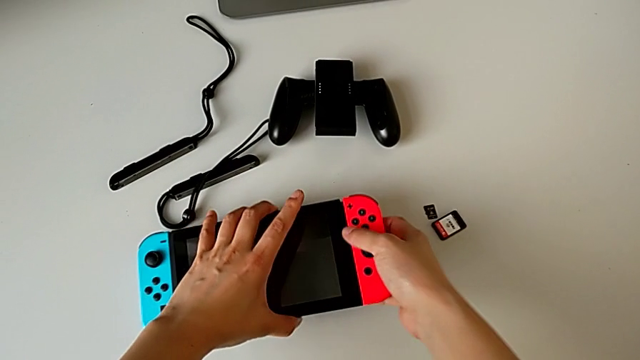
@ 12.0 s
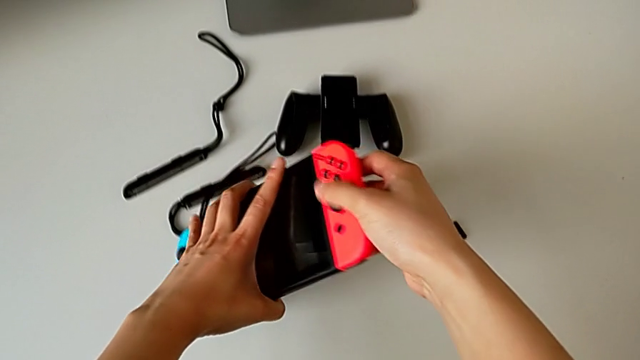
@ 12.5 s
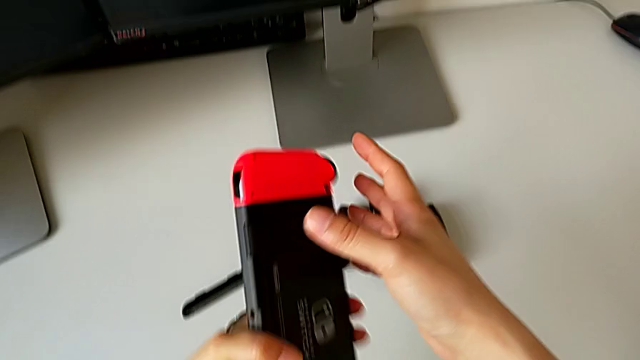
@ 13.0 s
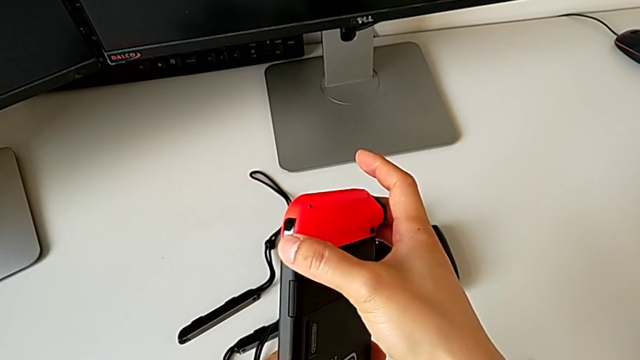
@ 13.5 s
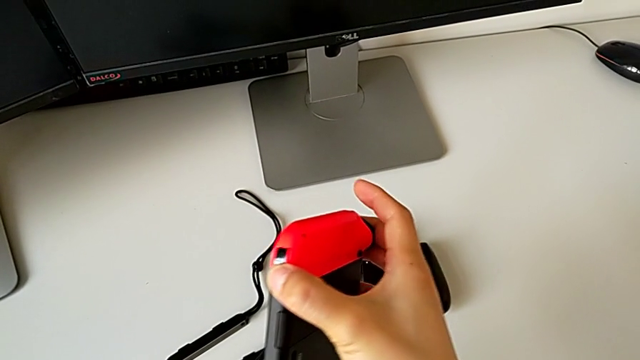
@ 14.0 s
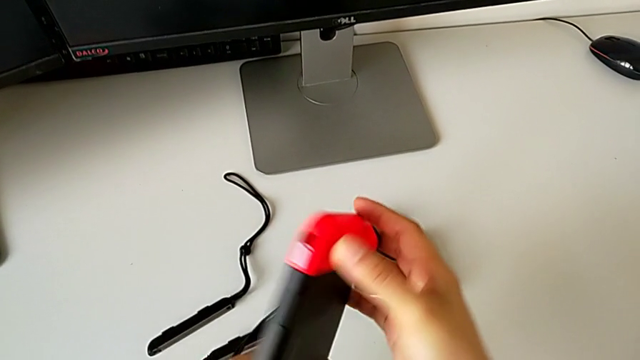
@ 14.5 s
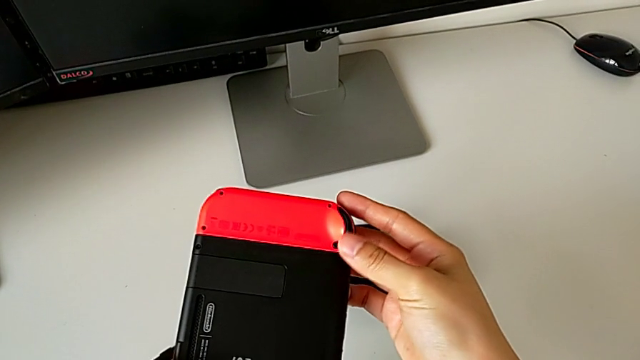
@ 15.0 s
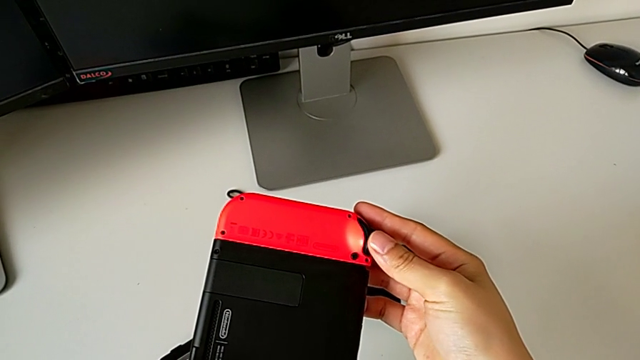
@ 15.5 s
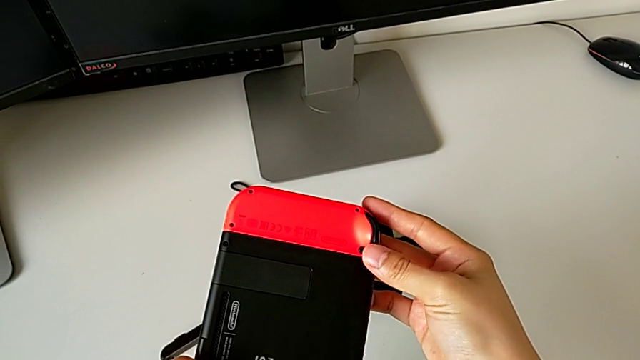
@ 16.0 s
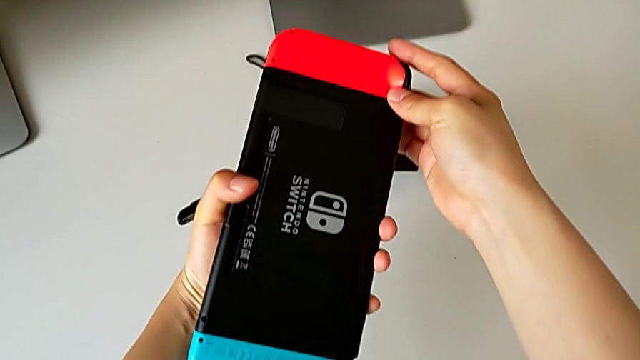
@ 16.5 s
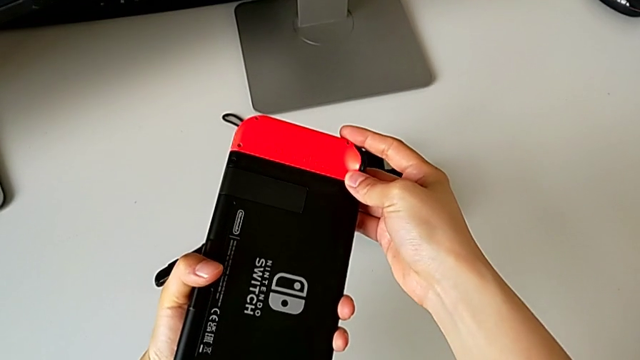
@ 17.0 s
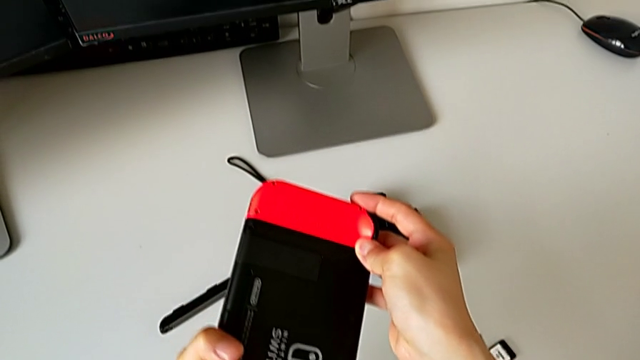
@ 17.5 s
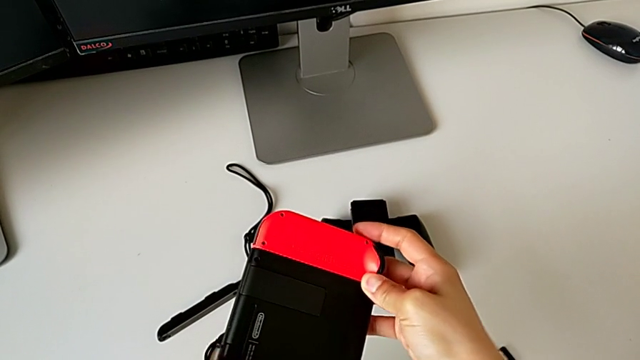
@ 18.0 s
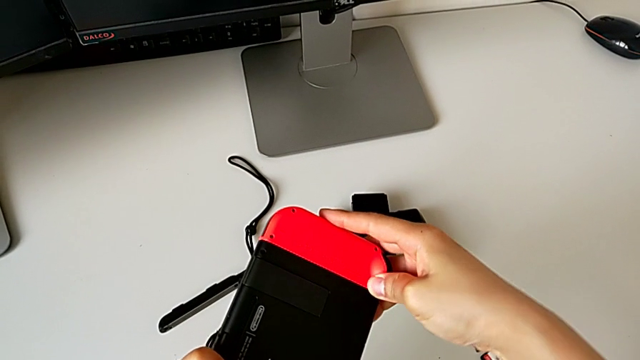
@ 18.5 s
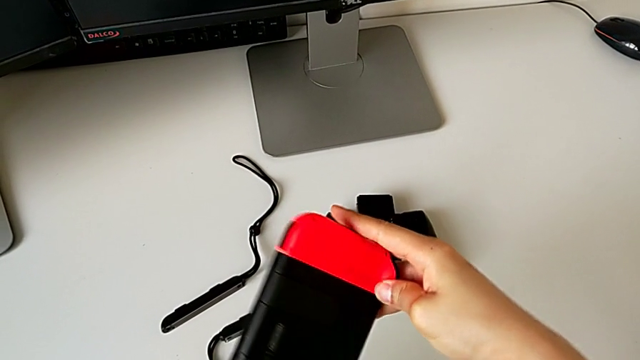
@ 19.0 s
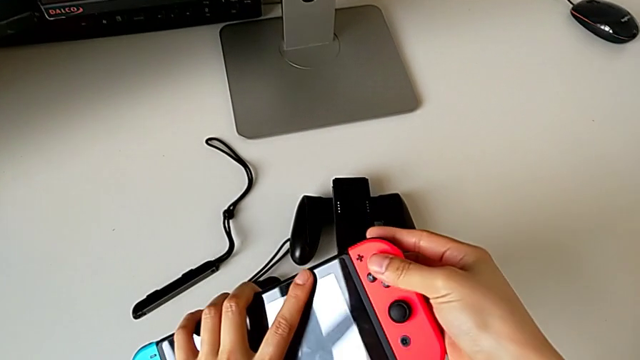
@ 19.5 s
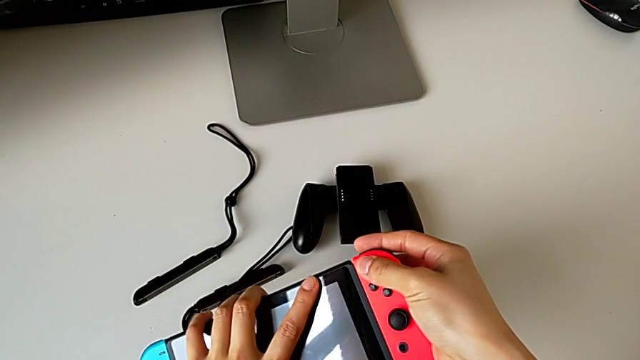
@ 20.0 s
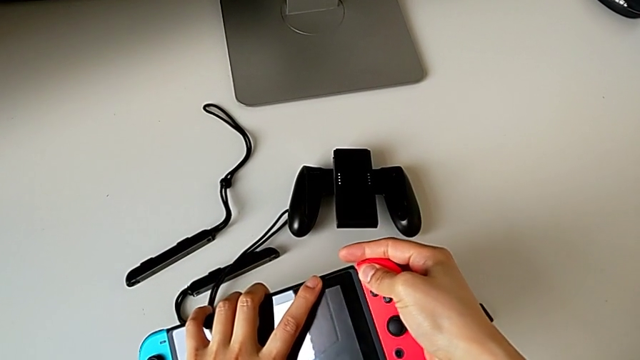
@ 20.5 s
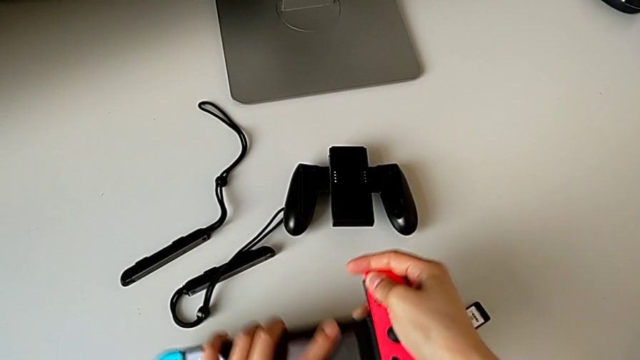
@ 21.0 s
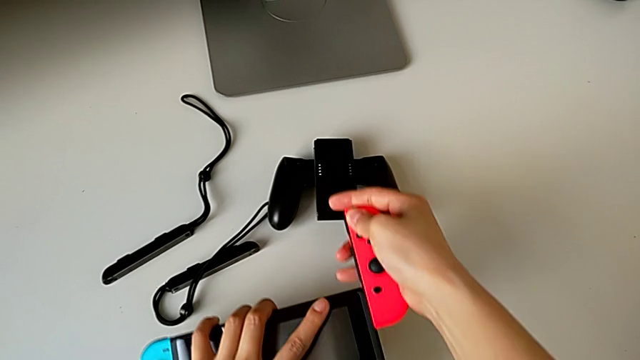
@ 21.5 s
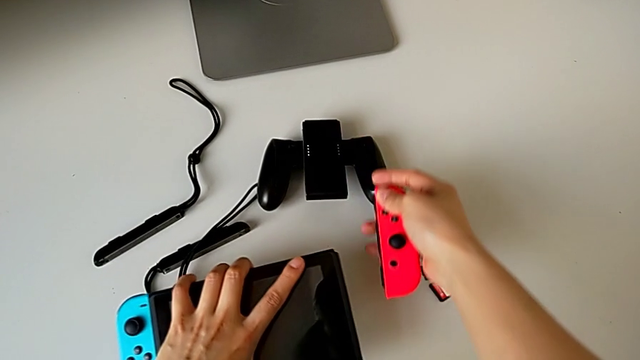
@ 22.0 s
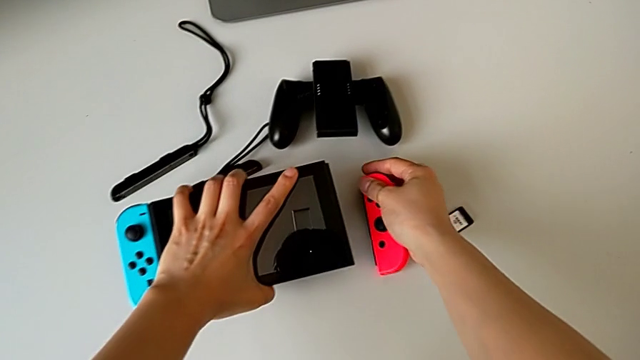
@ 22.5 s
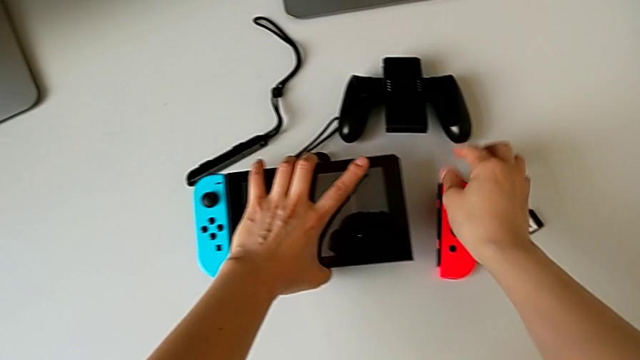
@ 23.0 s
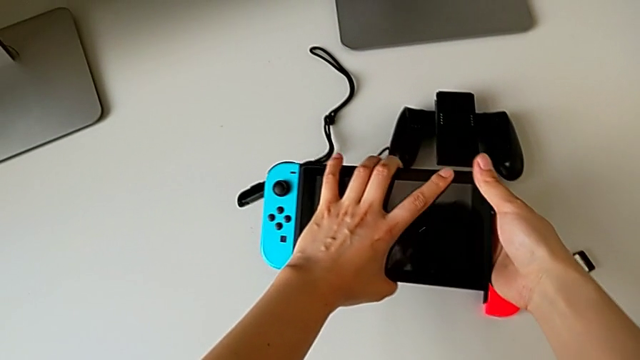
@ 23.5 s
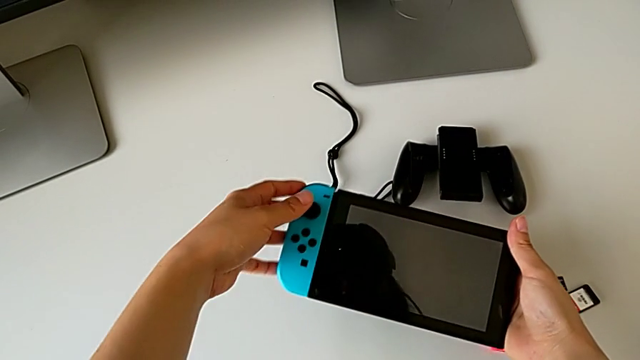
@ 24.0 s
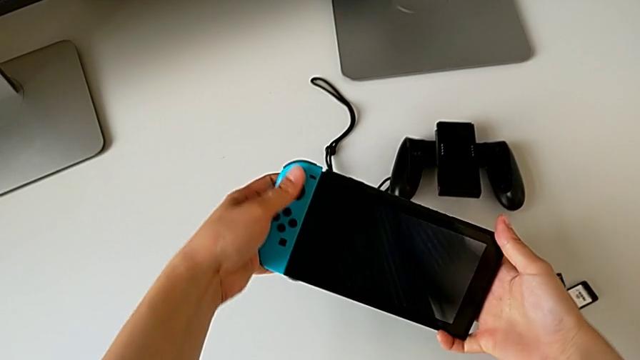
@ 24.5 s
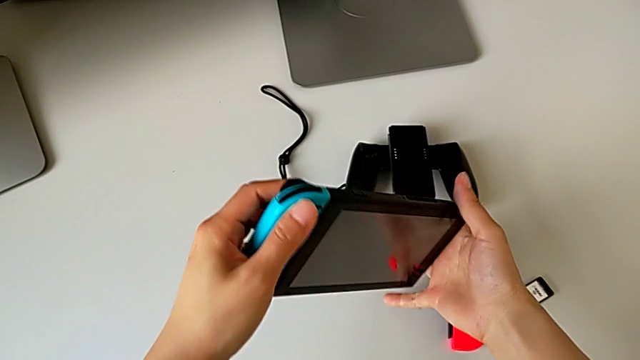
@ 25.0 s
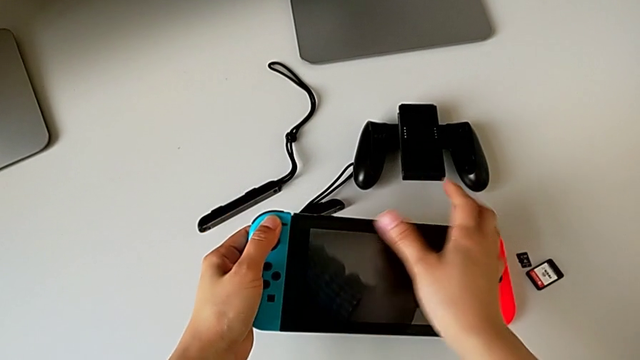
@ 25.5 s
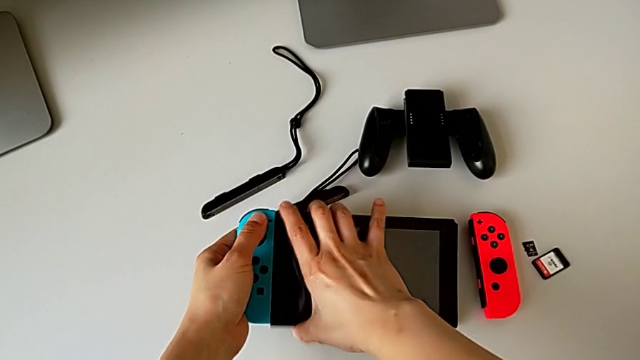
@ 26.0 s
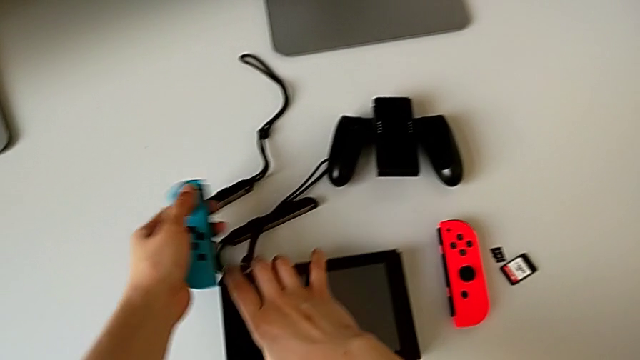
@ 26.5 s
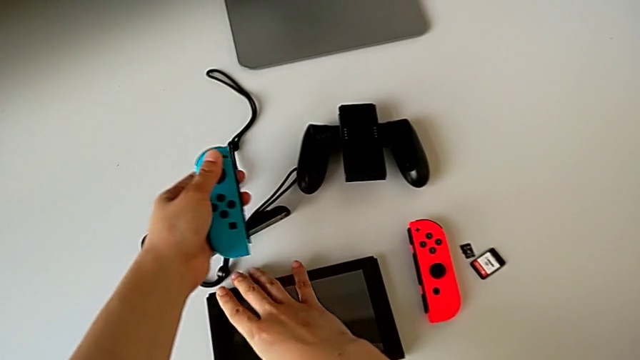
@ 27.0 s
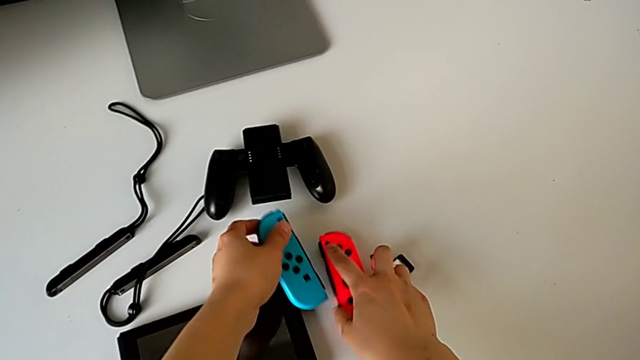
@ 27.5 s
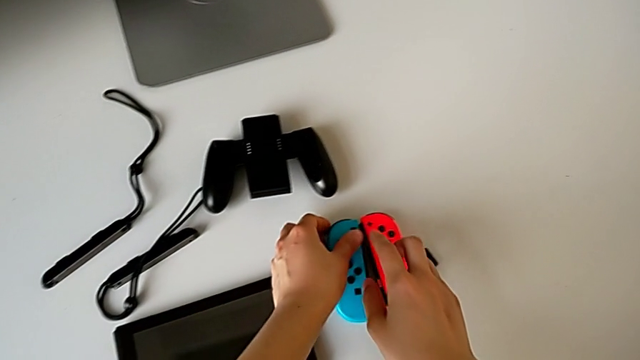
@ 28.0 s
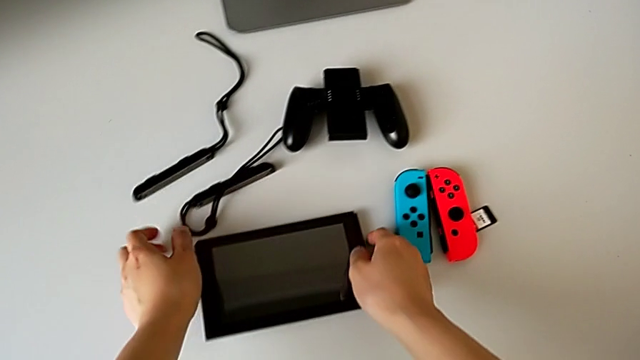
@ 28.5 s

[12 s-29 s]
The camera wearer slides out the joy-con controllers. They lift the Nintendo Switch, turn it, inspect it, slide the Joy-Con controller, flip the Nintendo Switch, withdraw the red Joy-Con controller, place it, inspect the Nintendo Switch, withdraw the blue Joy-Con controller and place it.

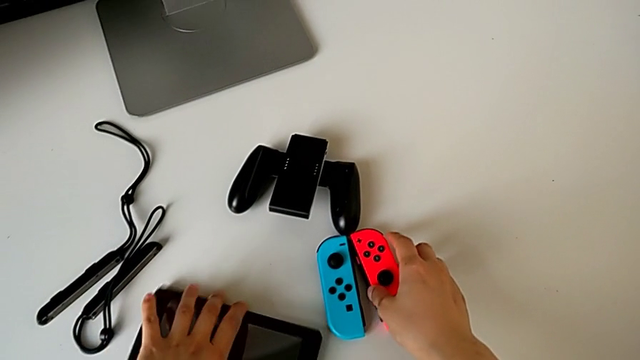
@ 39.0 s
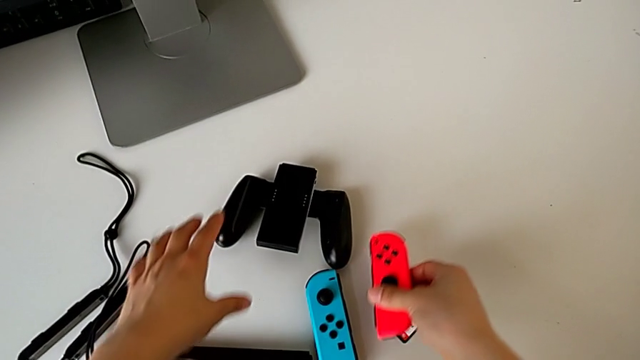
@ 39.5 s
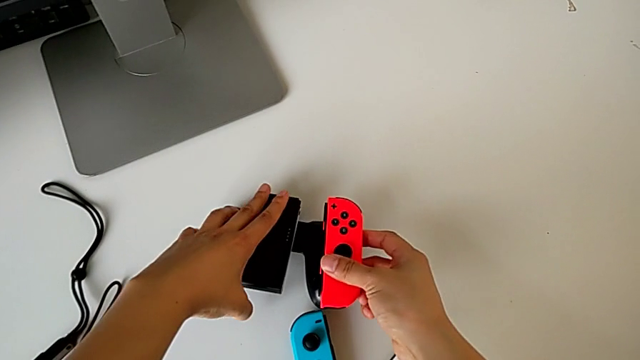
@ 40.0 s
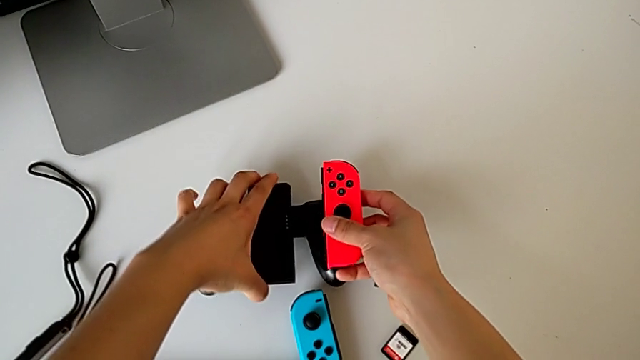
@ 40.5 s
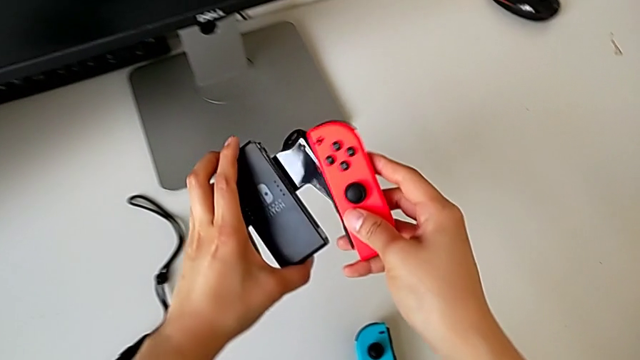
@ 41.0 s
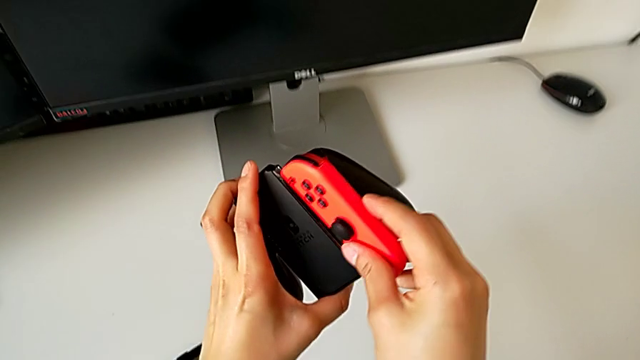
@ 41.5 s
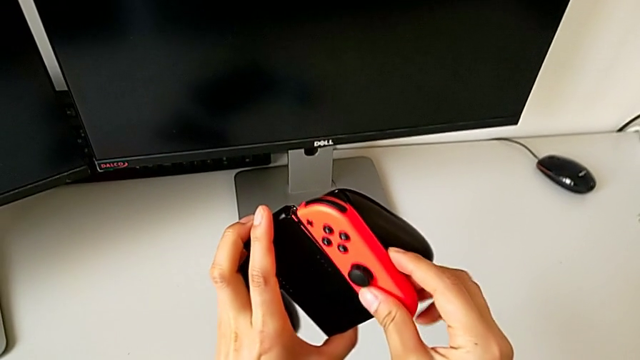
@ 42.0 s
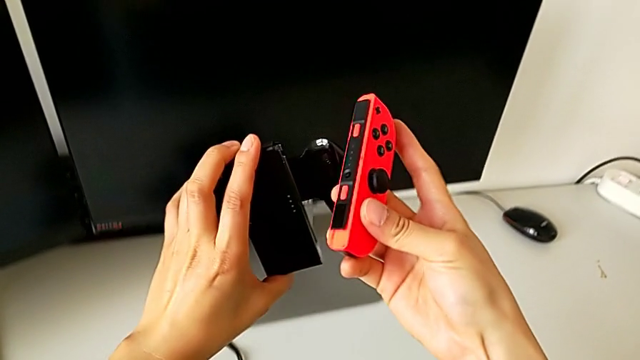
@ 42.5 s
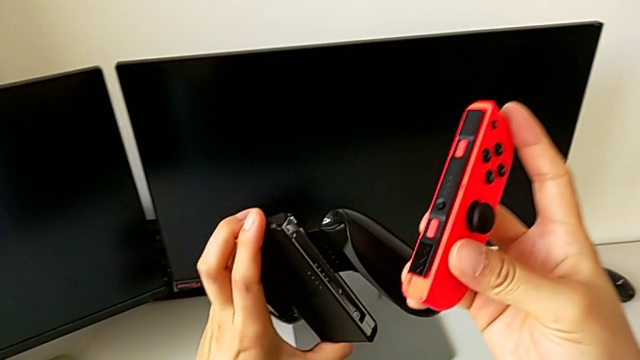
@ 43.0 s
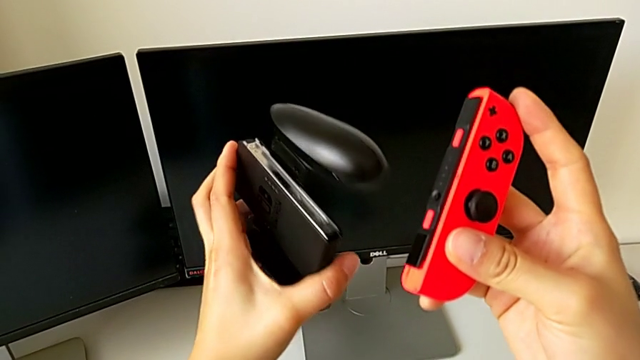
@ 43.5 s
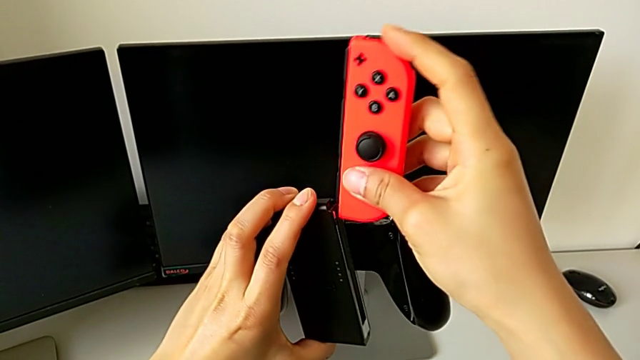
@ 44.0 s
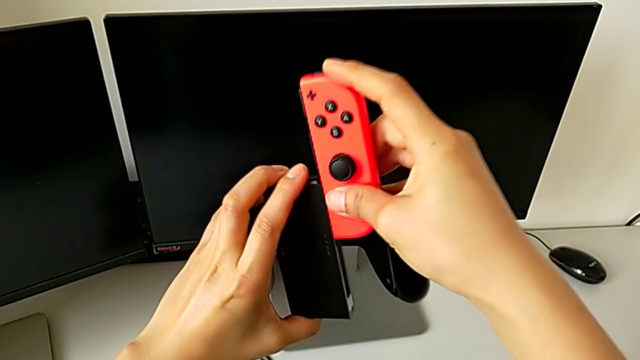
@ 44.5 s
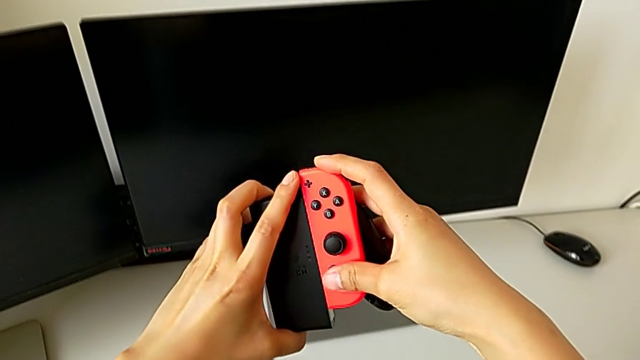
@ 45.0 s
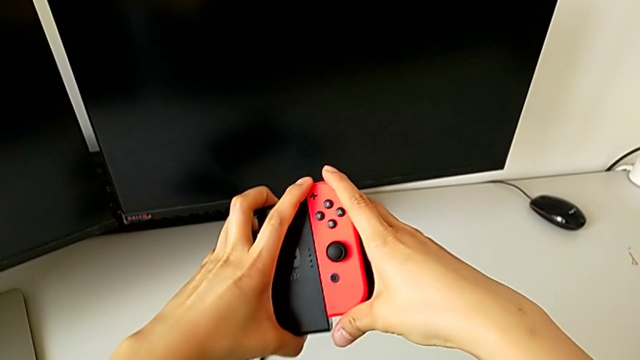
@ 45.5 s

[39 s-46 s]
The camera wearer is mounting the joy-con controller on the comfort grip. They grab the red Joy-Con controller with the right hand, lift the comfort grip with the left hand, inspect it and insert the red Joy-Con controller.
